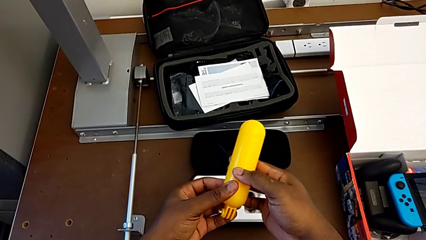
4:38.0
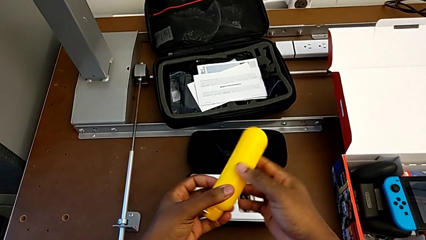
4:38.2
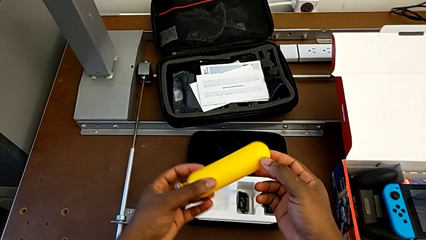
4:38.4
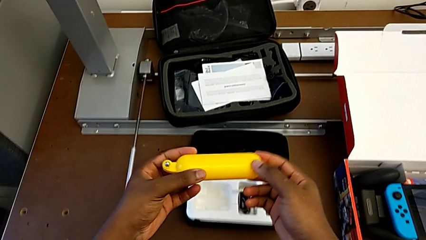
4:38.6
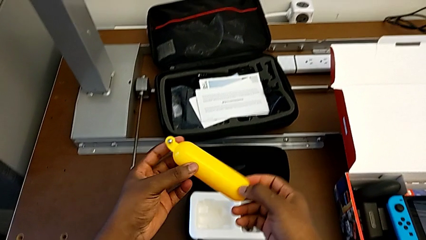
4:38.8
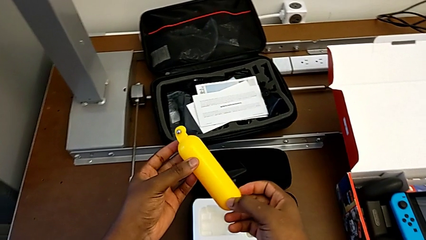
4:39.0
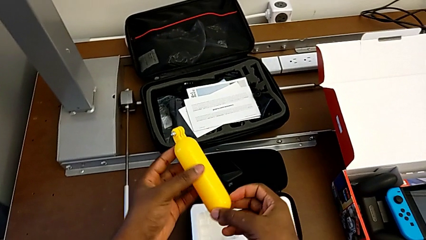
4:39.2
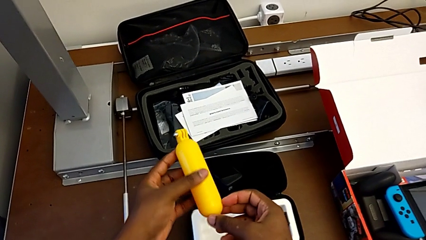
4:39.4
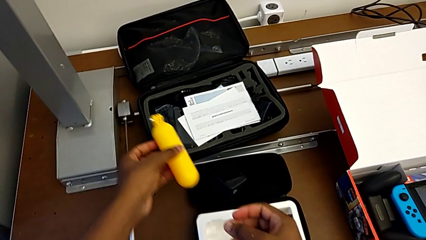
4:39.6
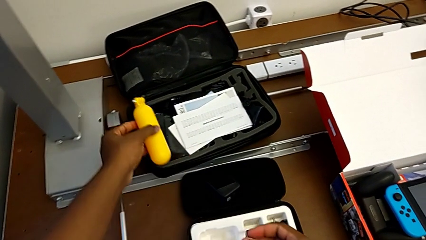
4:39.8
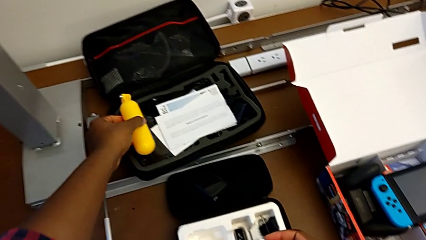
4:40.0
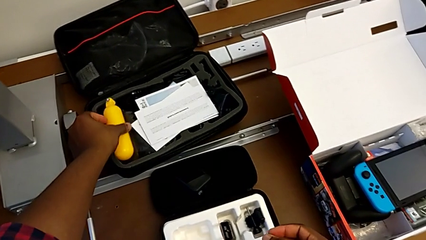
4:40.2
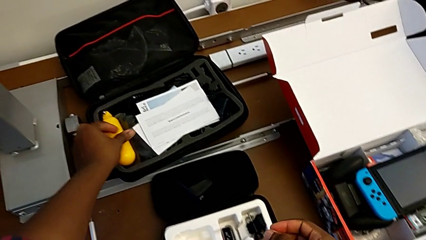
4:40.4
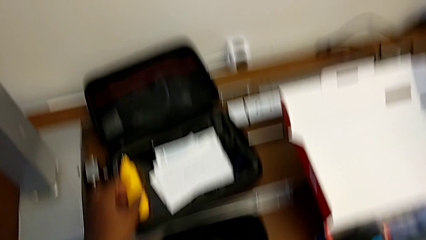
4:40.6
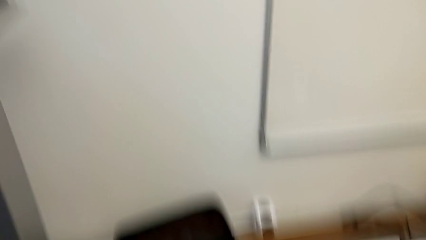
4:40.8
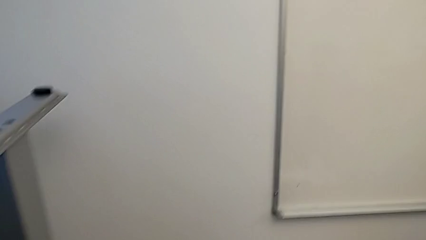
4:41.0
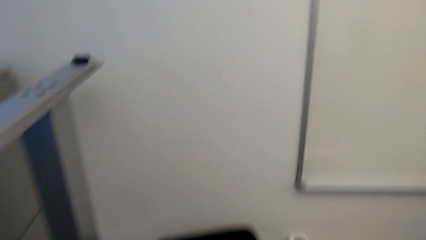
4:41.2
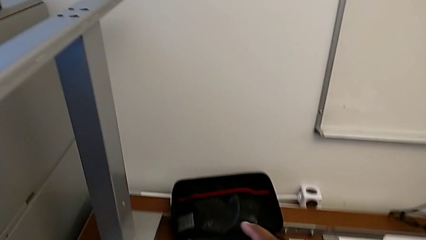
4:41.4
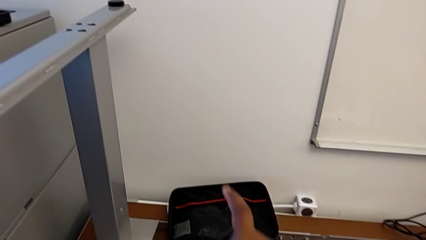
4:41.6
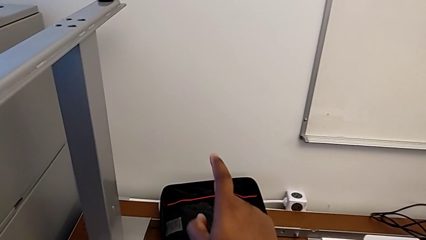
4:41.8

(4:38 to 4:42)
The camera wearer is removing the tripod from the GoPro. They hold the handheld grip and place it.
